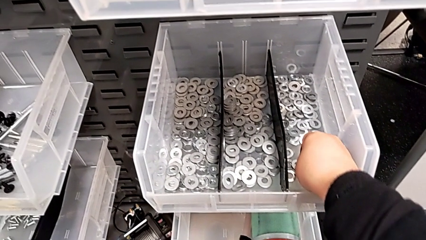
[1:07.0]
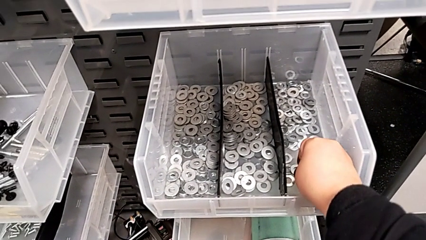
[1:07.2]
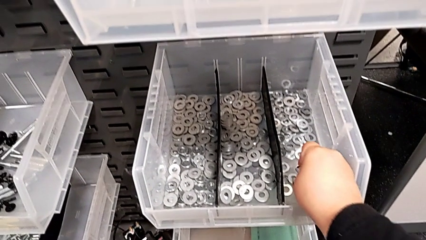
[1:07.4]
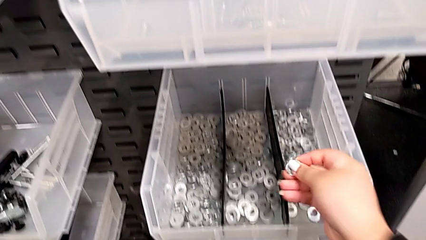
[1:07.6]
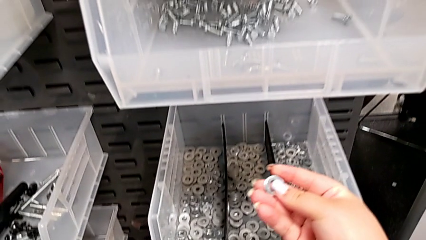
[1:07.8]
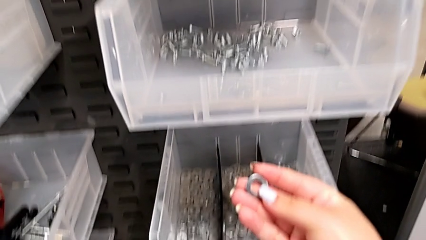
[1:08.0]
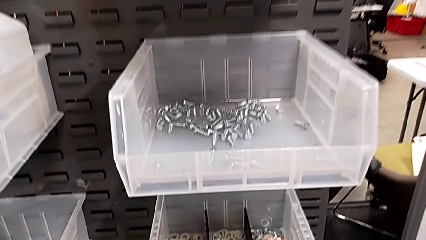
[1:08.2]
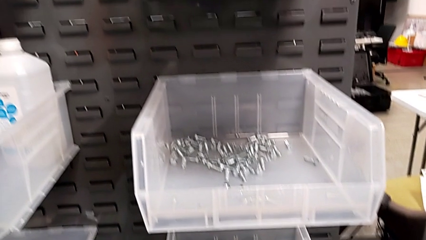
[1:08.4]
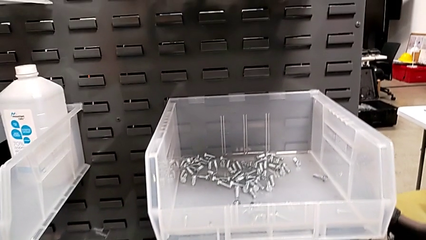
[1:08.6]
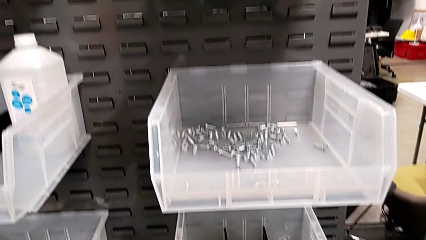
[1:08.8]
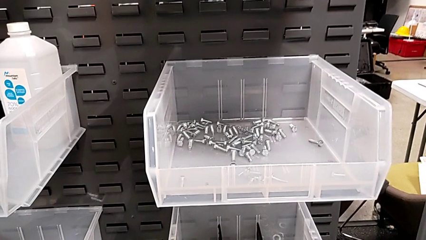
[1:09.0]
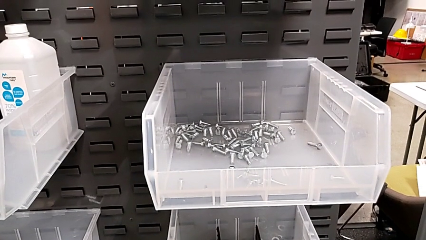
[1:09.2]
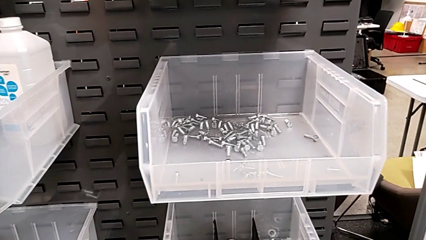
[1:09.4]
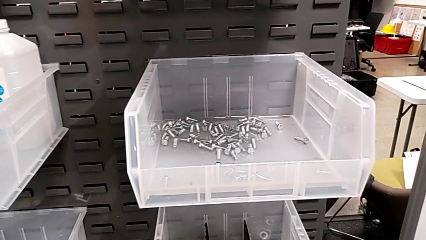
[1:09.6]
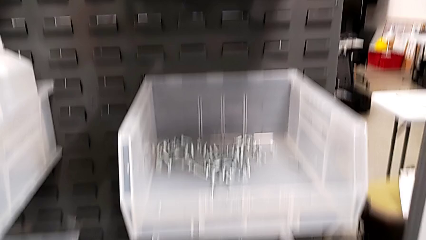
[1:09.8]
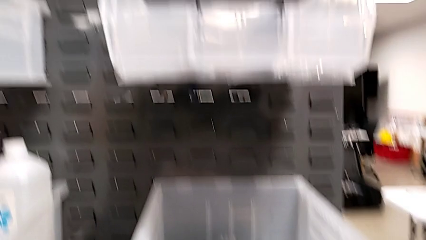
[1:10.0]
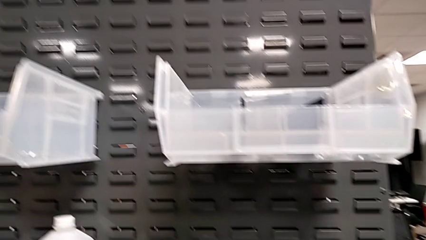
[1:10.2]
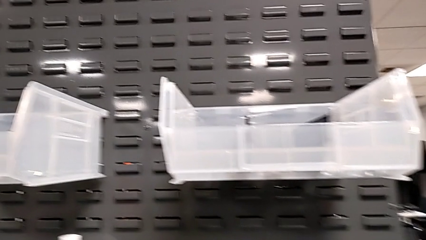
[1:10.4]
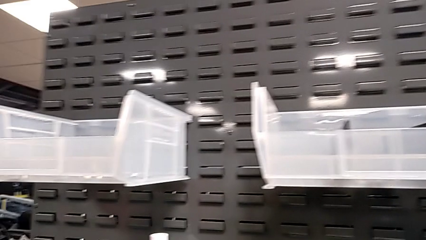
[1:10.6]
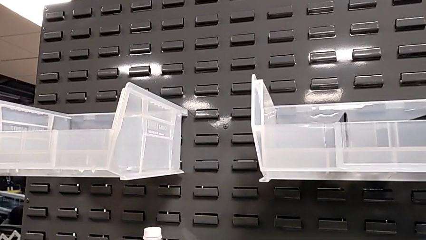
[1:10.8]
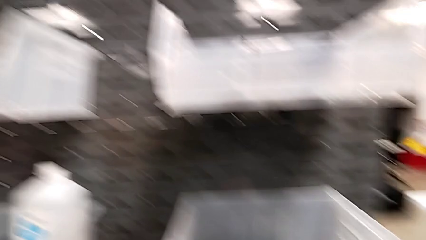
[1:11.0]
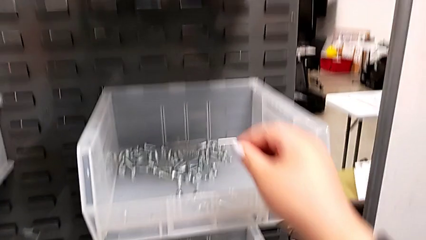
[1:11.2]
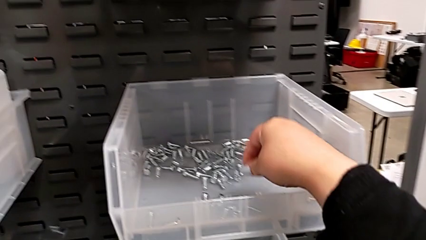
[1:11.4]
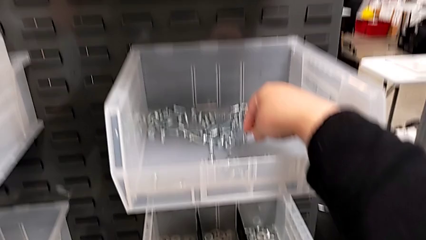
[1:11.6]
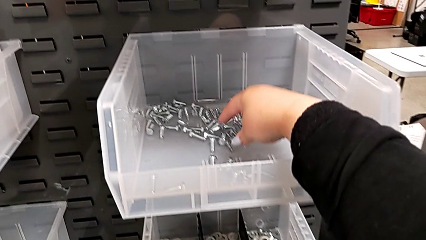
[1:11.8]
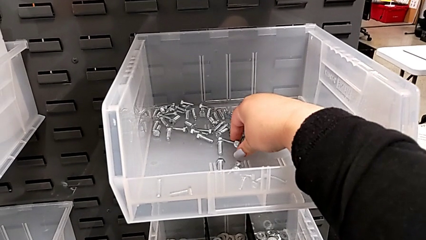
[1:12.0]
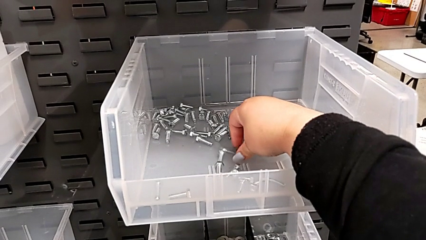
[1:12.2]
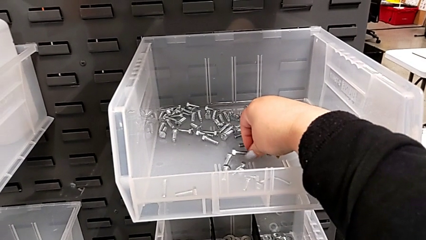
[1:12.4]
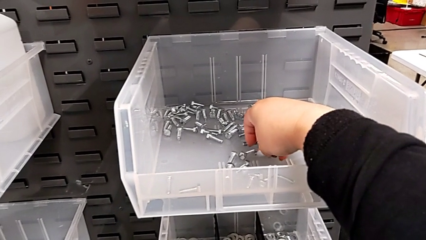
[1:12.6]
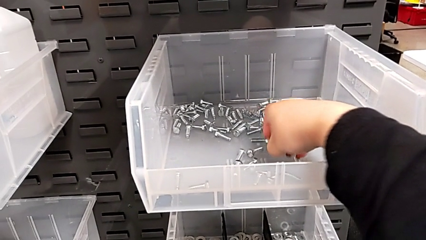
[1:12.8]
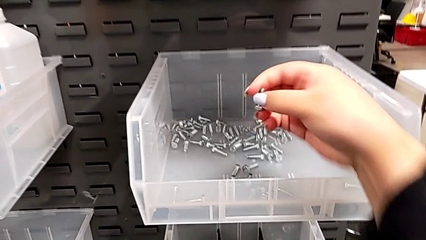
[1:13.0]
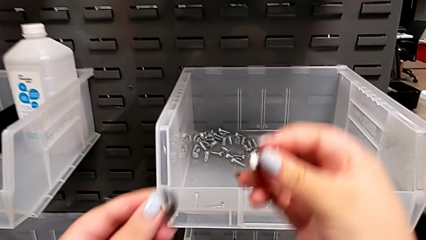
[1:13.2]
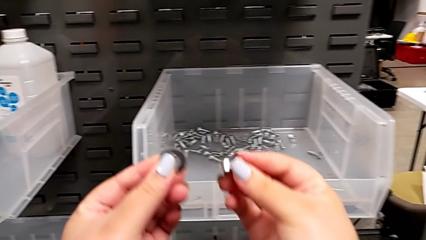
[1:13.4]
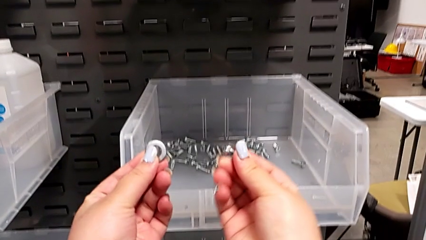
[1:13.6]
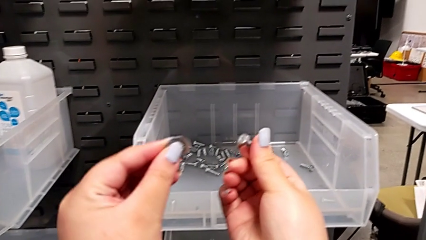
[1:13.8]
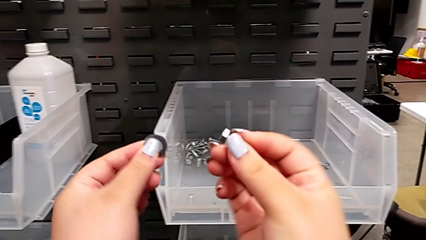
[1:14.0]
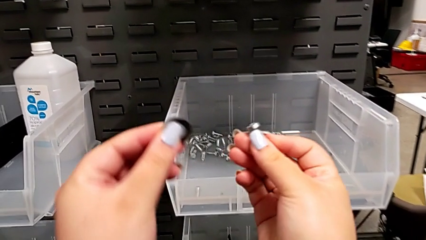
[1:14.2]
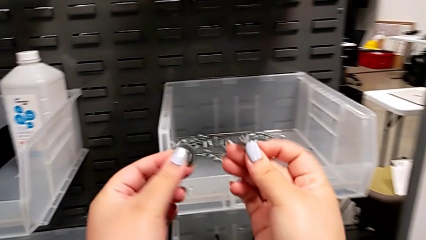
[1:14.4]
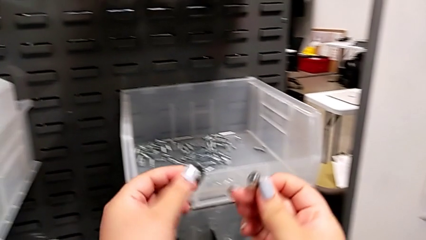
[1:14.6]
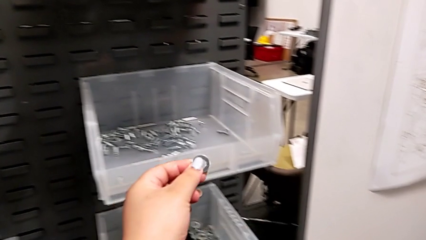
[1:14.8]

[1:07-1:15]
The camera wearer is approaching the toolbox to grab the bolt and washer. They grab the washer, grab the bolt, hold the washer with the left hand and hold the bolt with the right hand.

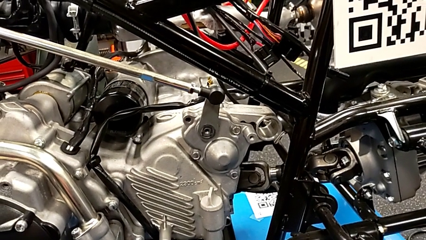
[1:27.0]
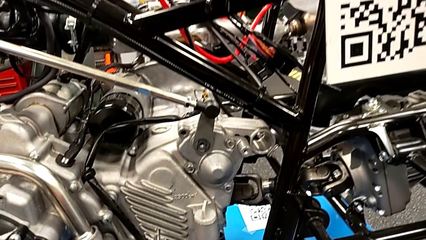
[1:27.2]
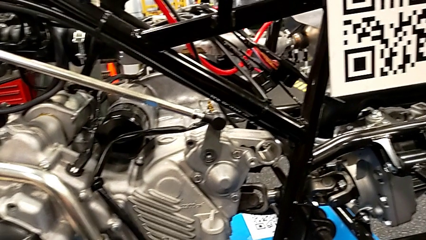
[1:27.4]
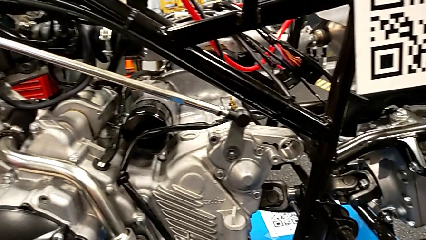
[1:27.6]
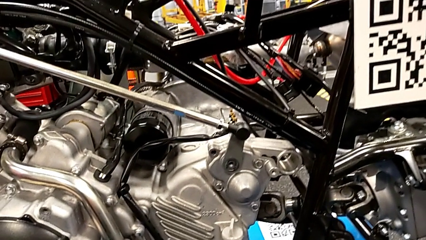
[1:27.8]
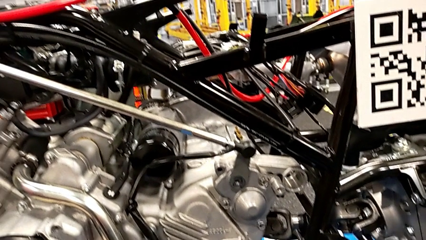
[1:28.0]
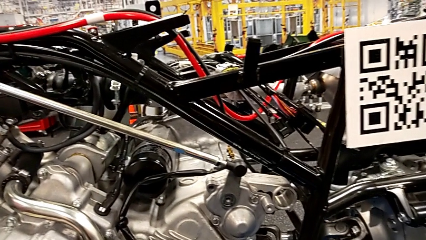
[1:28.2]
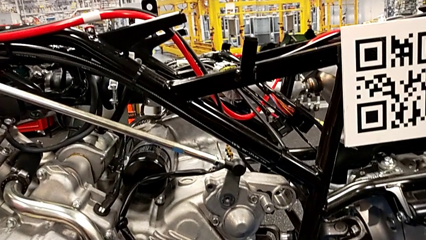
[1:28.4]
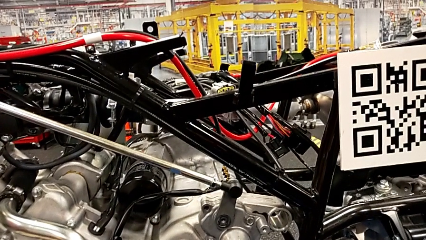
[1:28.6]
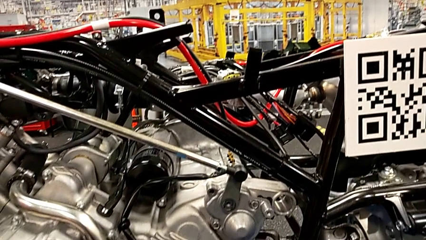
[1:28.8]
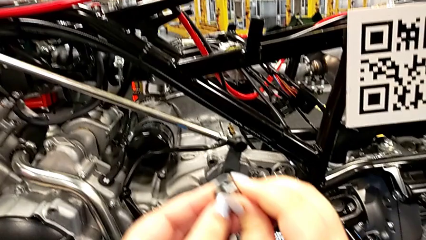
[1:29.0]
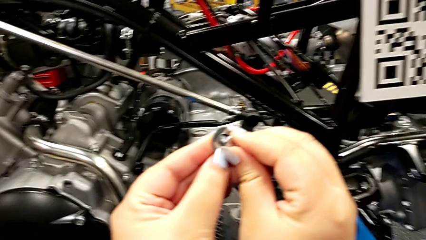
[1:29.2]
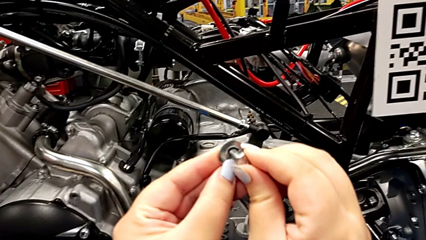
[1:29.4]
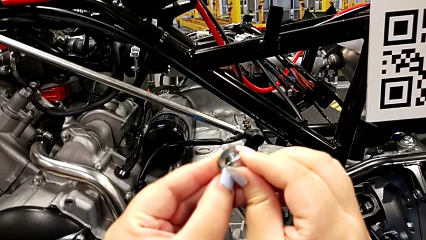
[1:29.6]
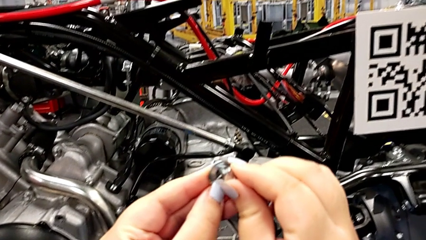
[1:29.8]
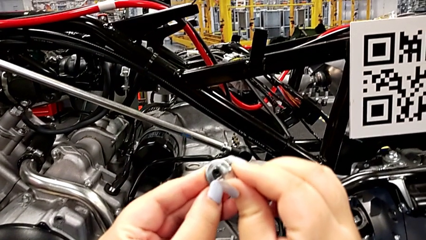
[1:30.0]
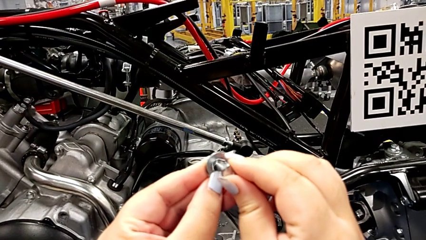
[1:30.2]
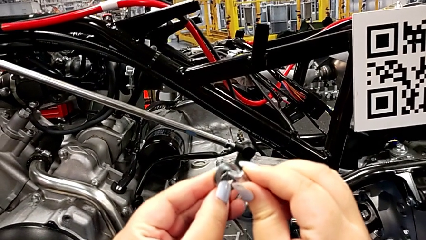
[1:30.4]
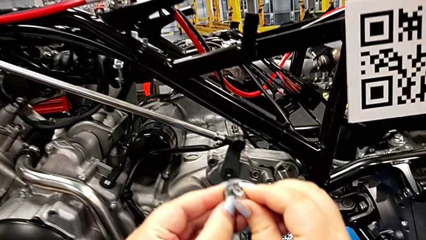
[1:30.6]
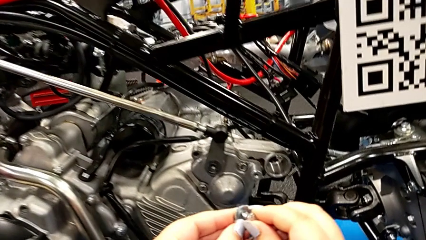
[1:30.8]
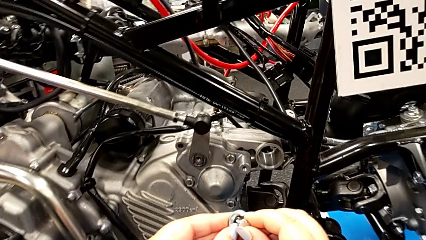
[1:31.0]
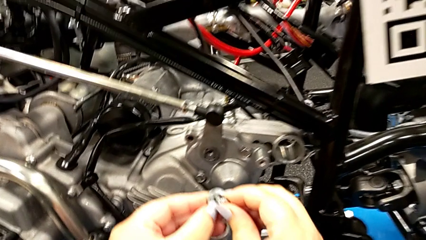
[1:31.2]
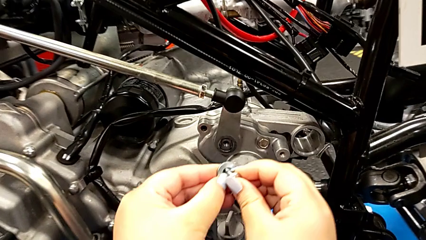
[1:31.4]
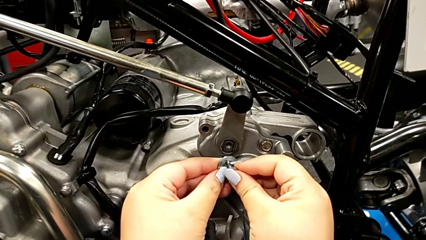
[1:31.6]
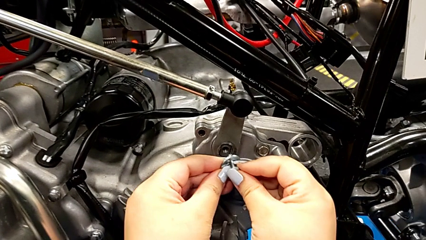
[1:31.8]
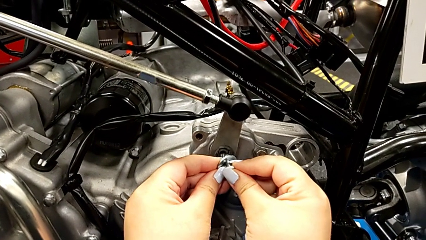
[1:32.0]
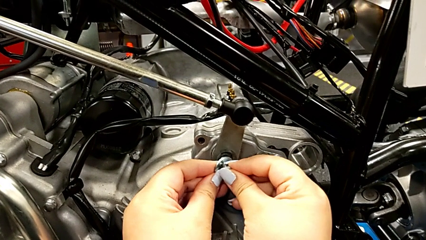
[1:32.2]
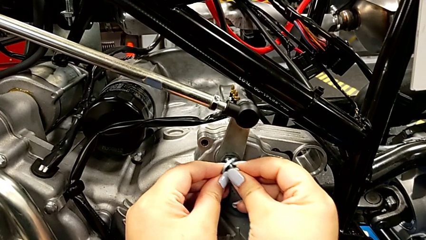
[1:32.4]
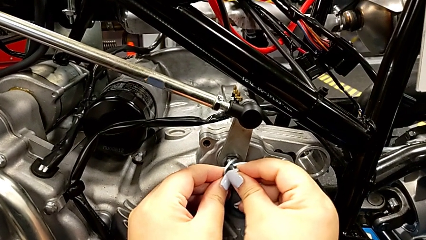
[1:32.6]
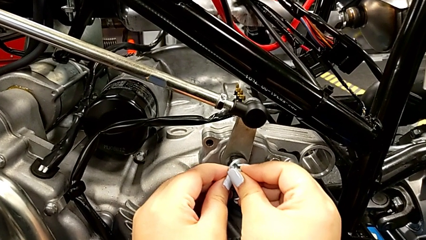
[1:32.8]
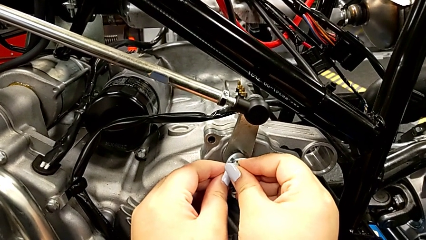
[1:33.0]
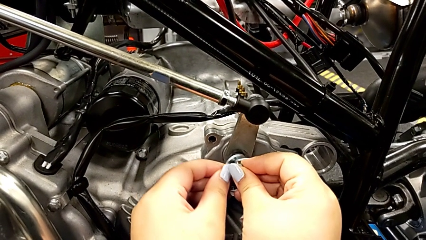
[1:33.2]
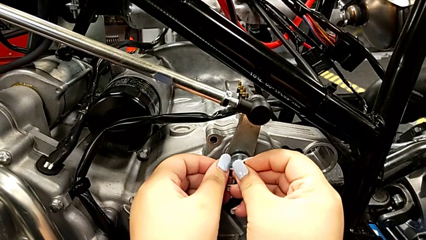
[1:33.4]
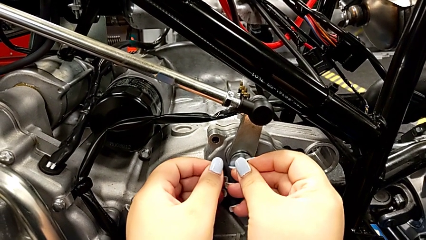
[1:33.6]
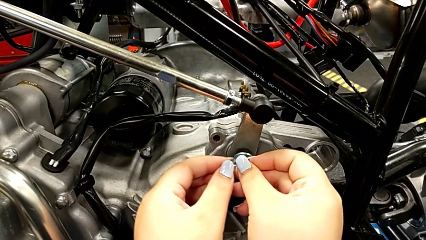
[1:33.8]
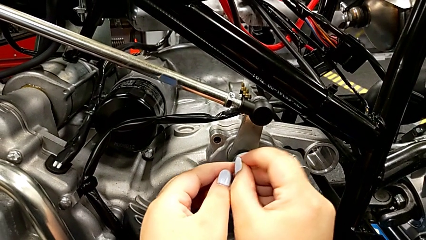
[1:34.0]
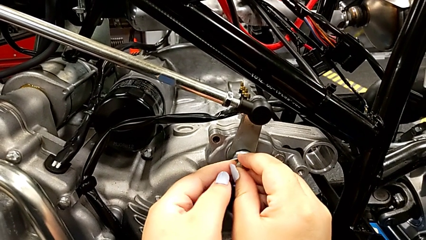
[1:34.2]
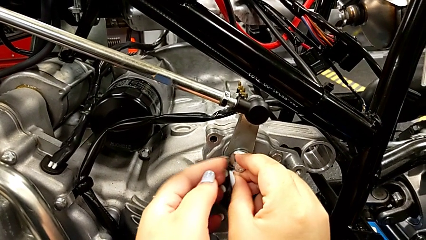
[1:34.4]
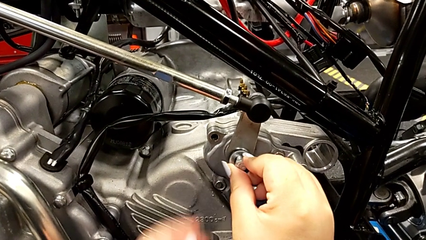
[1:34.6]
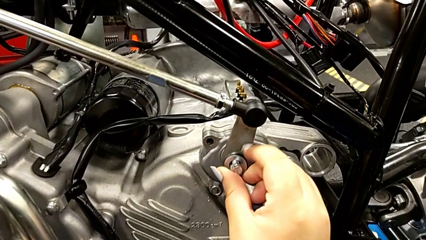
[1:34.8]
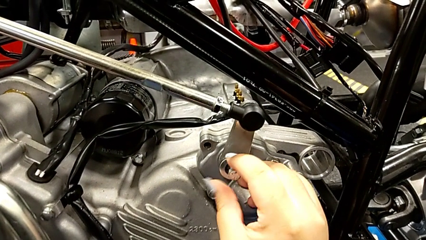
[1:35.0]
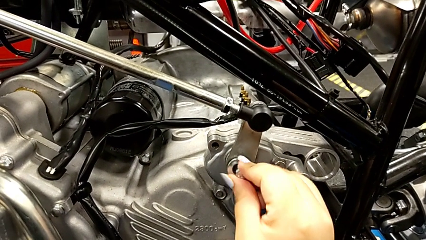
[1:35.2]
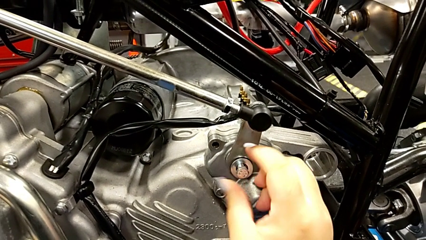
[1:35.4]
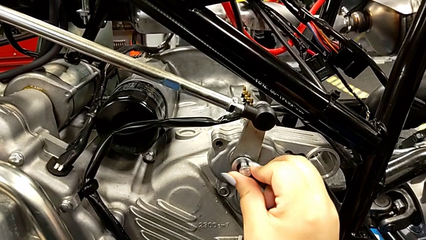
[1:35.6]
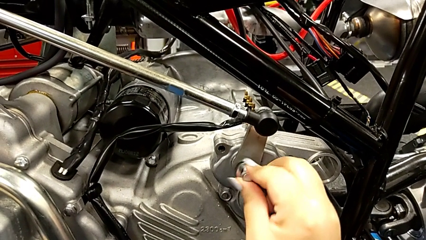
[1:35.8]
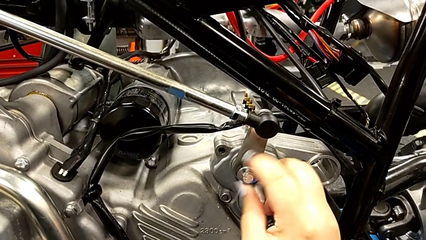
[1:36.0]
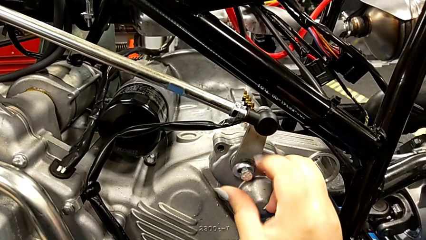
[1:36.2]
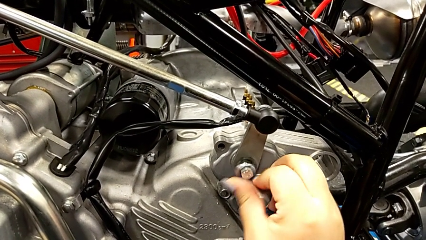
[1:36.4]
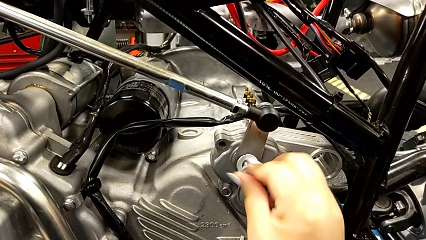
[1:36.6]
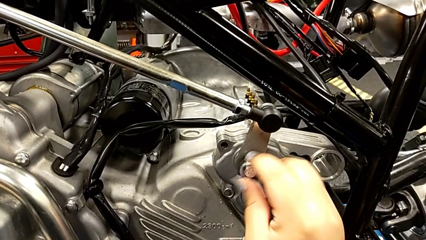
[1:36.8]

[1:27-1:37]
The camera wearer is inserting the washer and the bolt into the peg. They insert the washer, insert the bolt and begin to screw it.
